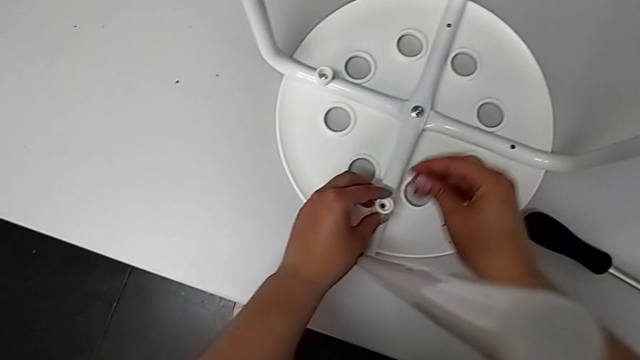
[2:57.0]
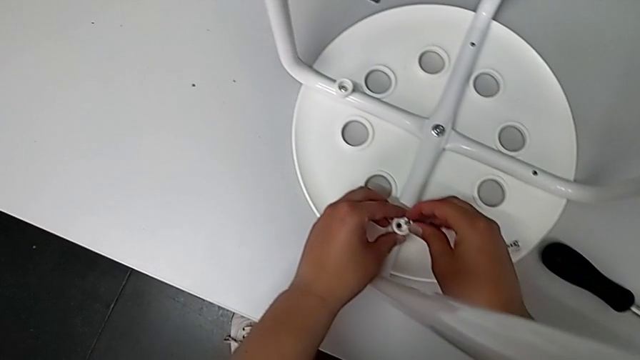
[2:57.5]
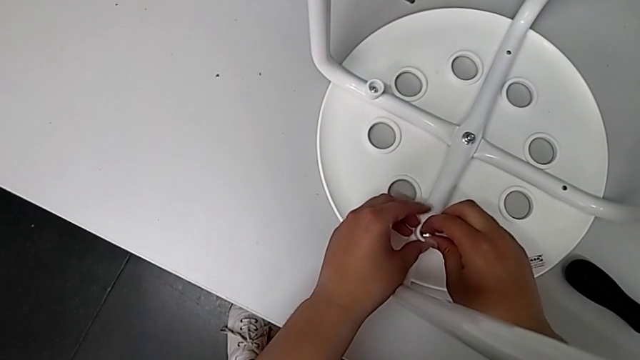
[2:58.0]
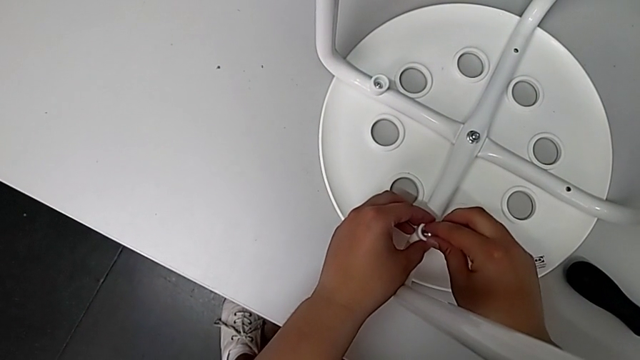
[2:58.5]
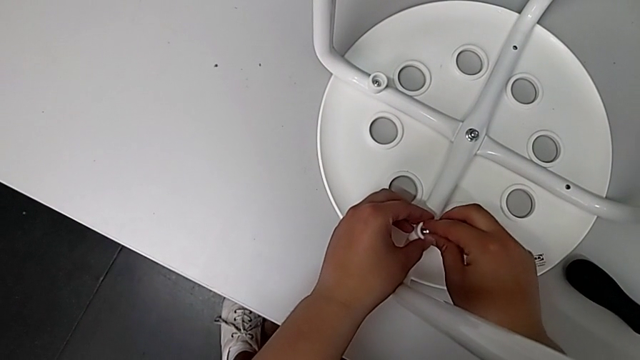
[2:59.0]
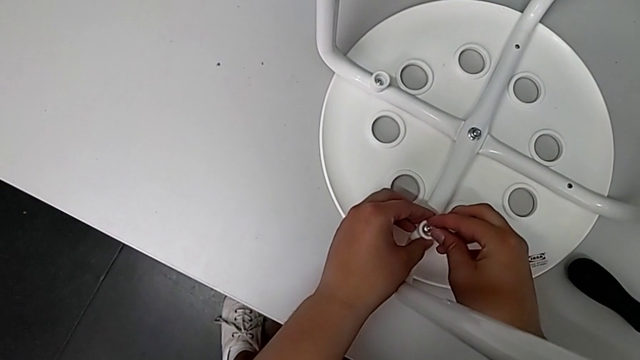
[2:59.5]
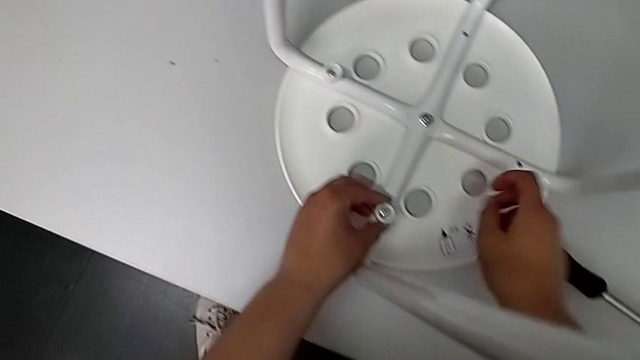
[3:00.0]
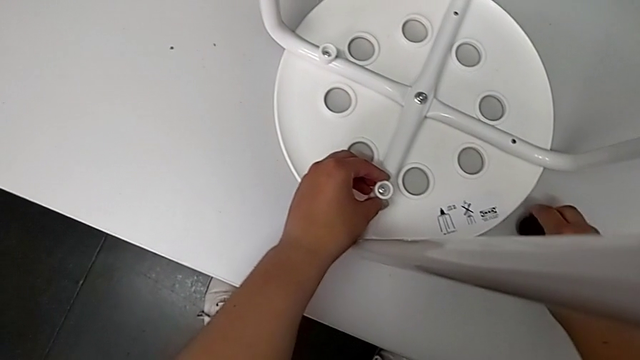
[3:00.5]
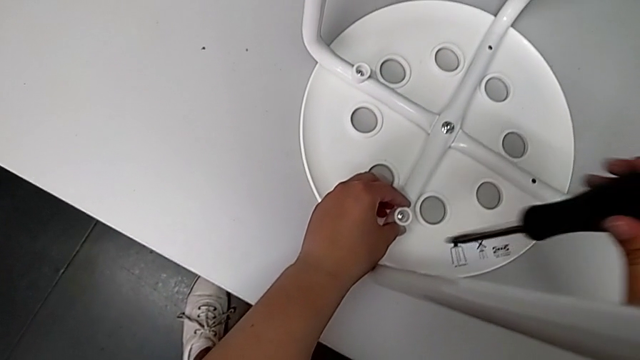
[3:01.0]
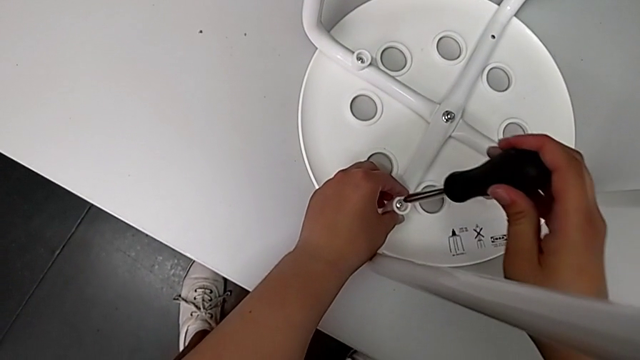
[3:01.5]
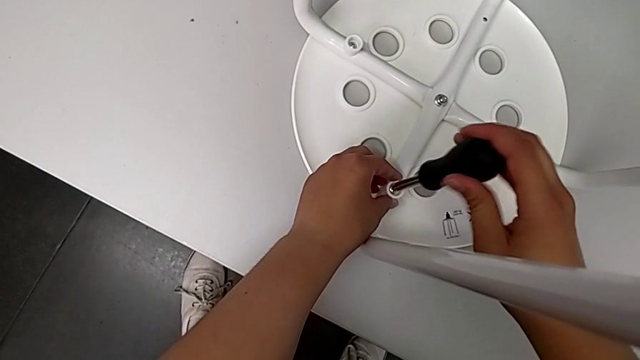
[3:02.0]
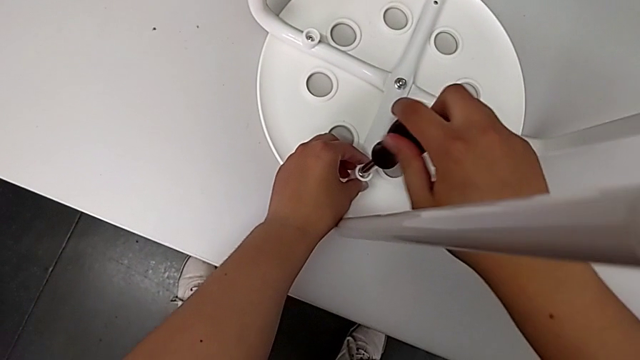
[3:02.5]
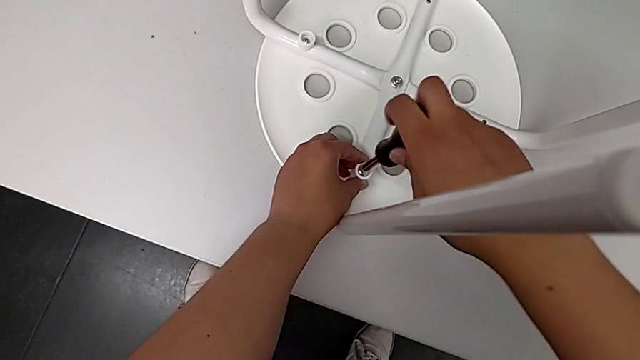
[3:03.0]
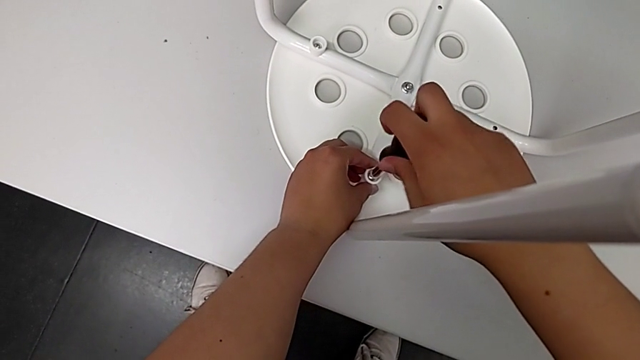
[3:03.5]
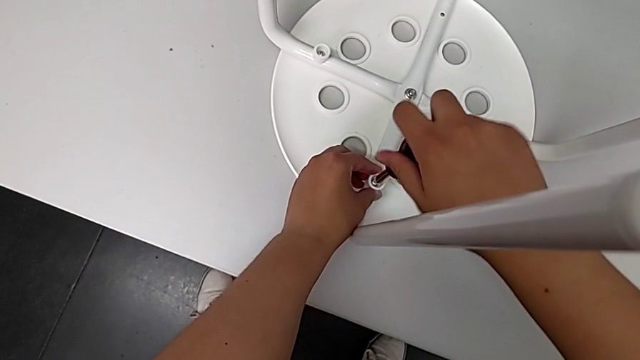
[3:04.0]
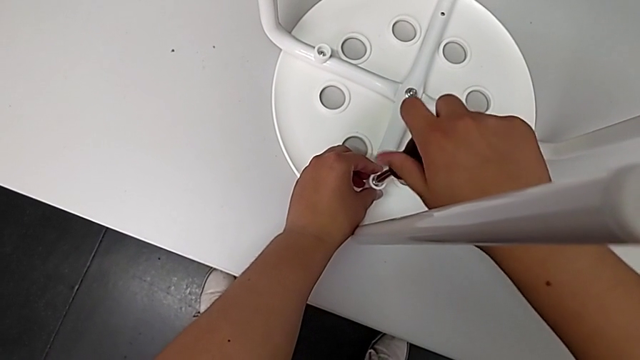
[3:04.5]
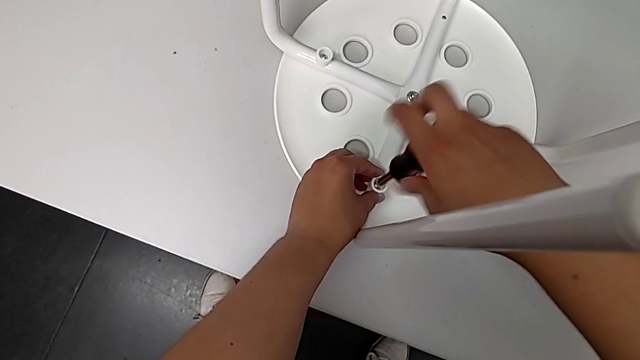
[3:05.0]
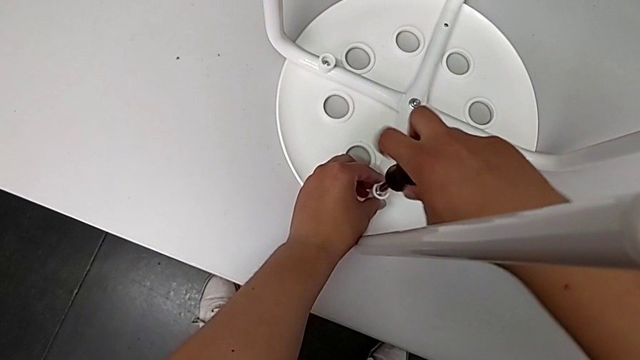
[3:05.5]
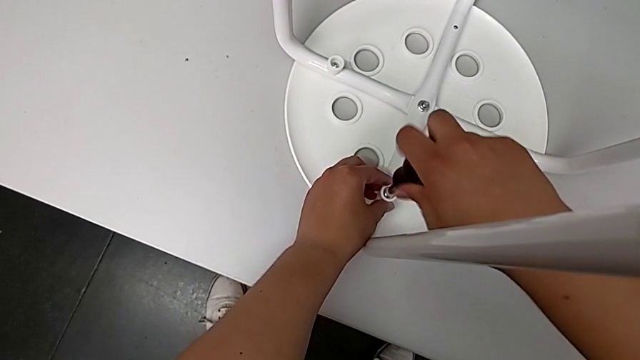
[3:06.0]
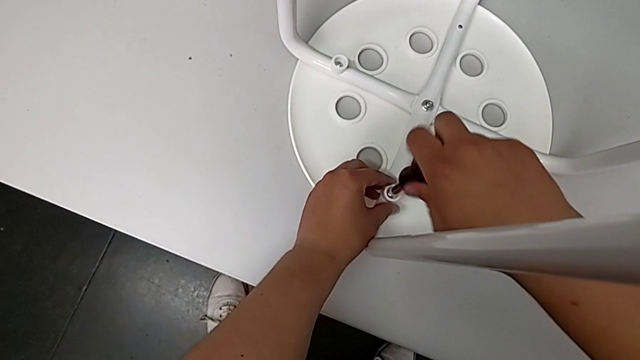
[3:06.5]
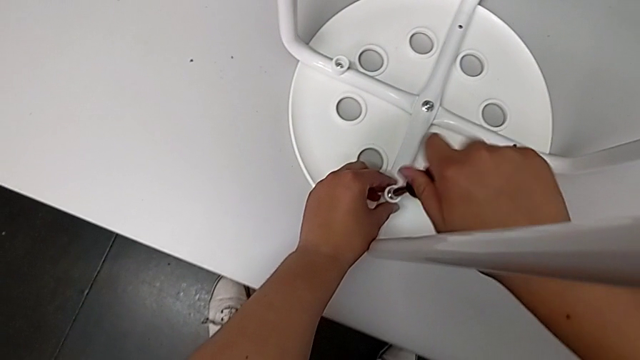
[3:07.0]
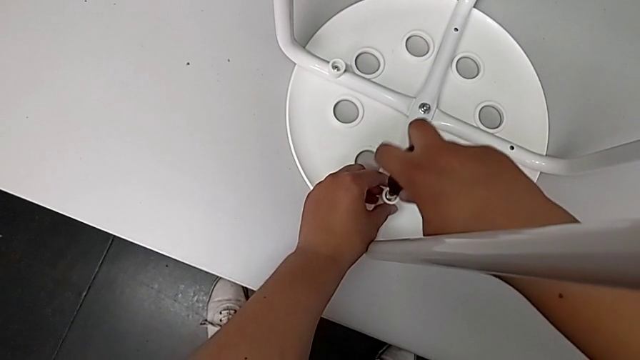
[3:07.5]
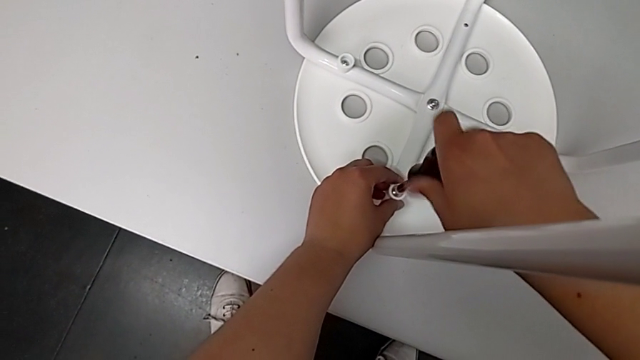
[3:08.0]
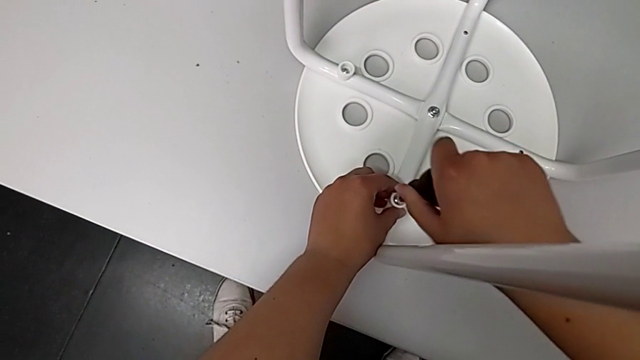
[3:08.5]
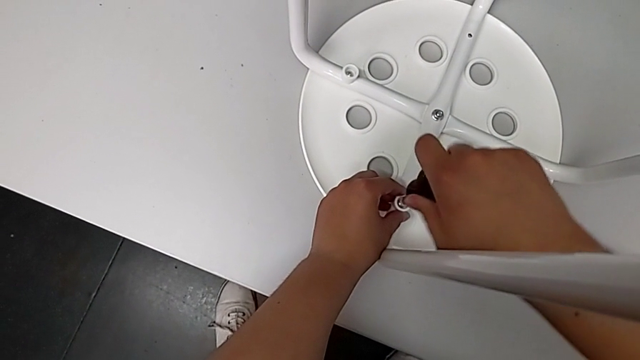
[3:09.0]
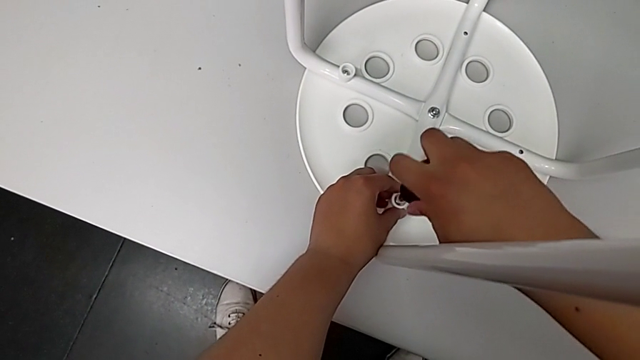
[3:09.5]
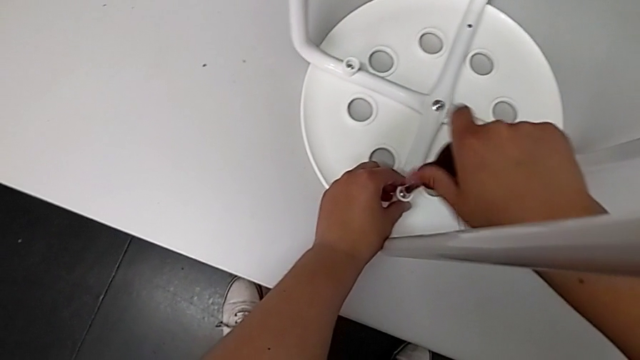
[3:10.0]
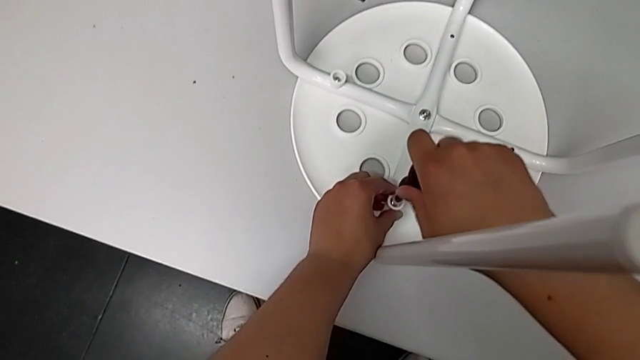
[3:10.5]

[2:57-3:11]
The camera wearer is screwing the second screw. They lift the second screw, insert it, hold the washer, grab the screwdriver, lift it, insert it, hold the washer and screw the second screw.

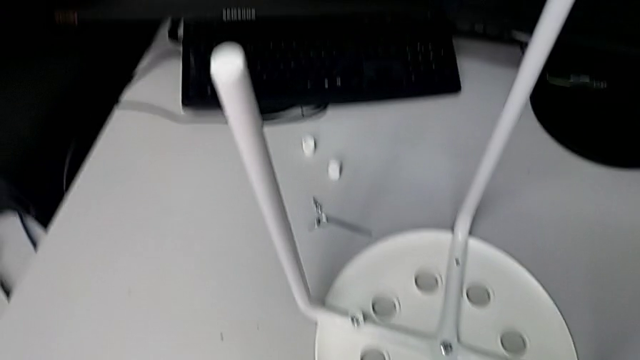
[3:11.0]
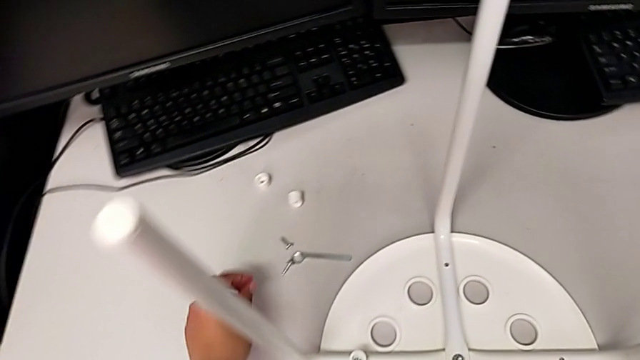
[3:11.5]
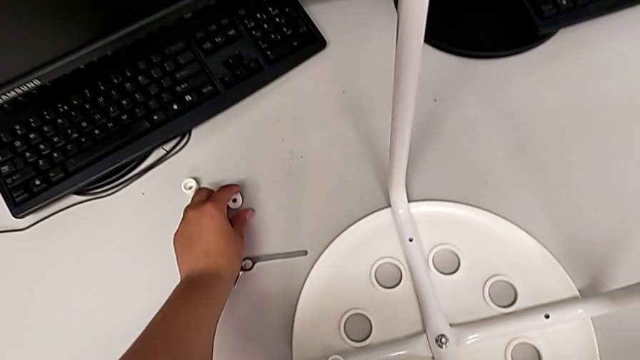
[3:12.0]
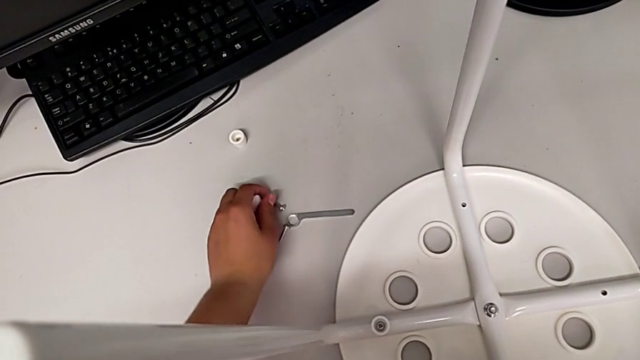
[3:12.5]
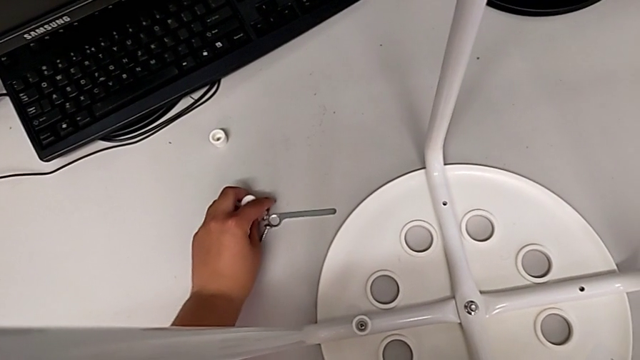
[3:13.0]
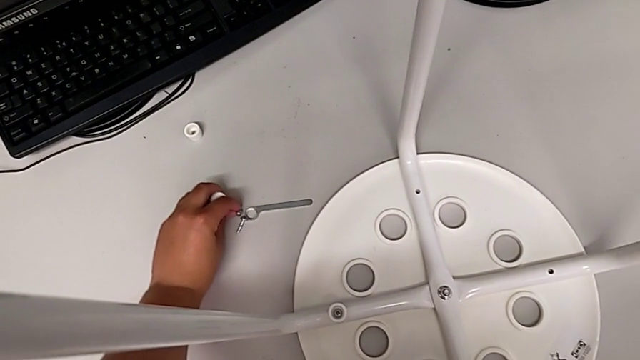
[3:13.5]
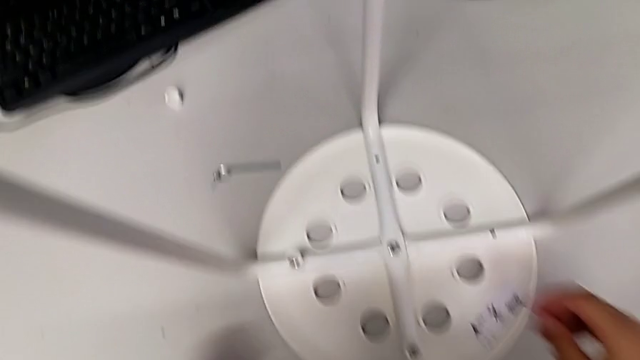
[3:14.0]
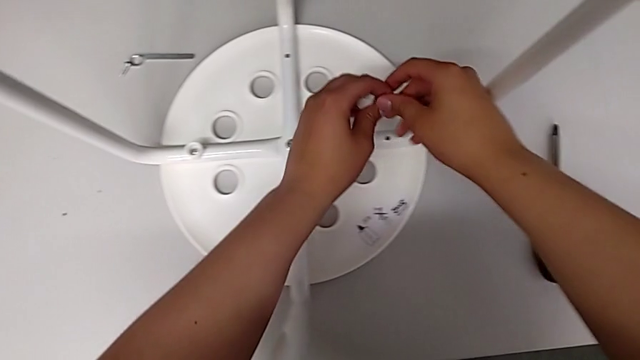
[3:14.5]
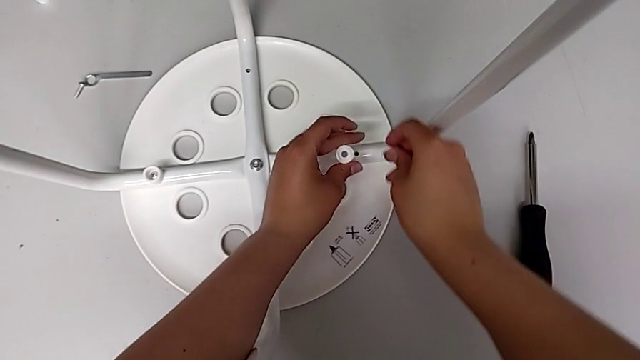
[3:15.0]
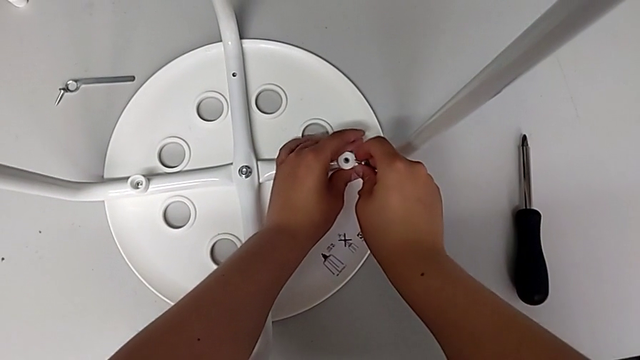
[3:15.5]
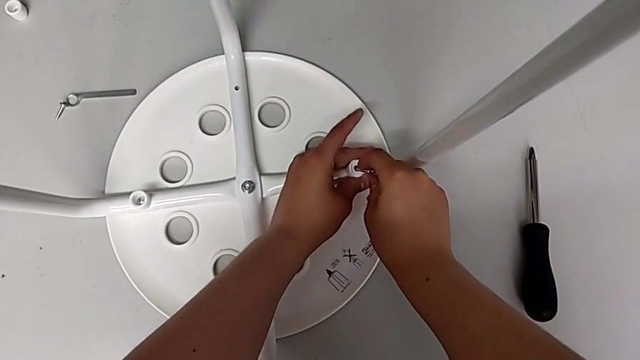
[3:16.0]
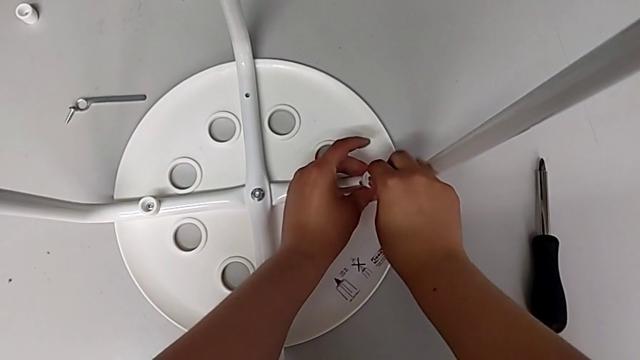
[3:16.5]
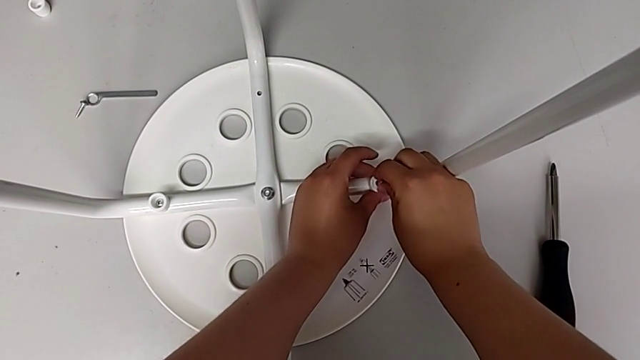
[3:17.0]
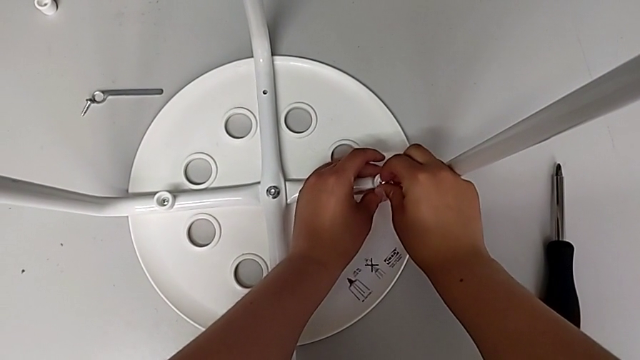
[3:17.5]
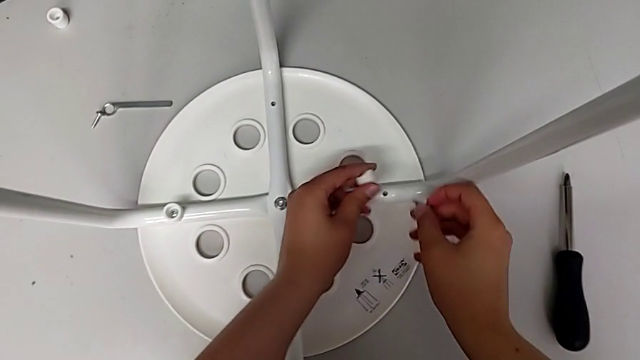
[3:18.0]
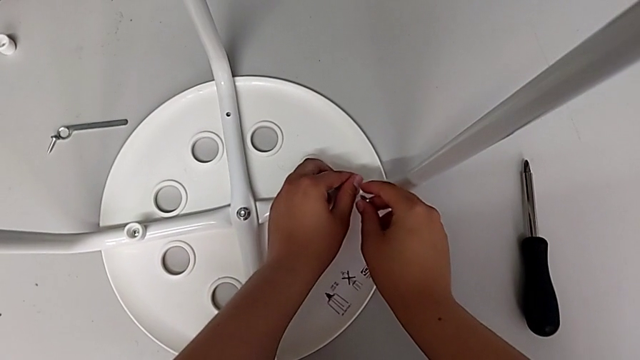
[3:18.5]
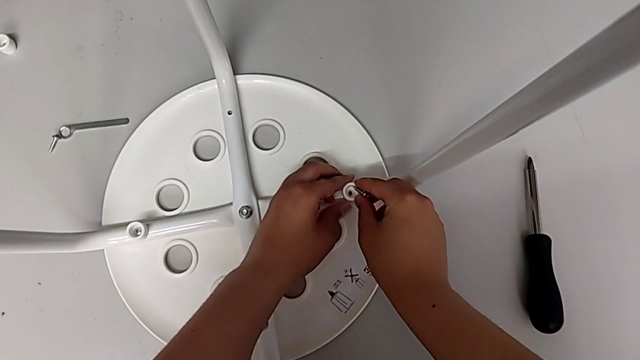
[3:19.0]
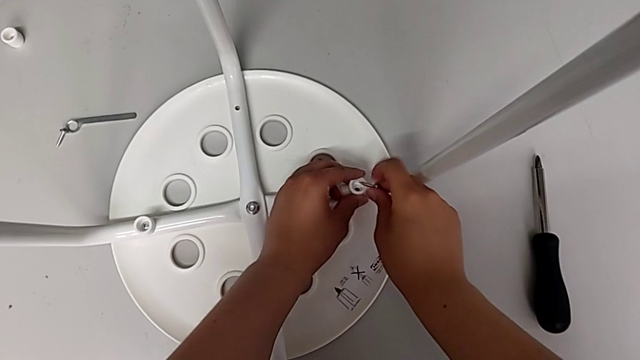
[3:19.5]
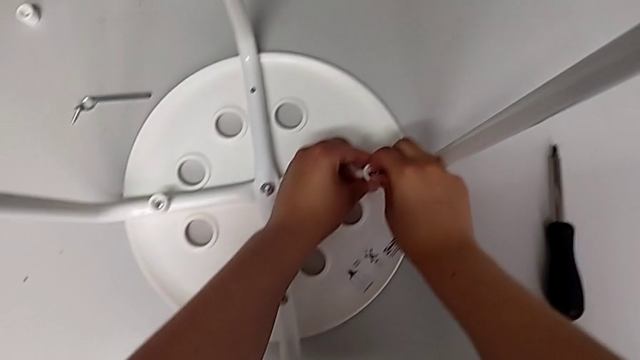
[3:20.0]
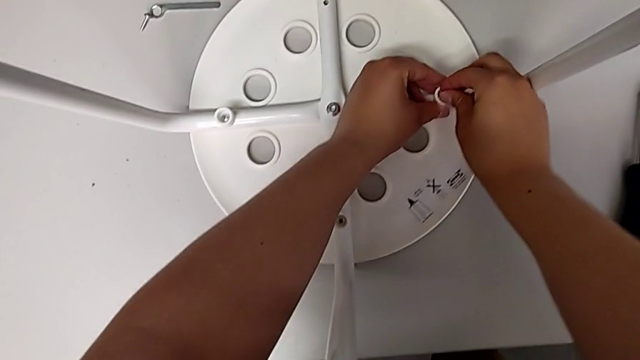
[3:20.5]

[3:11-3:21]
The camera wearer is screwing the third screw. They grab the third washer, lift it, wrongly insert it in the wrong position, lift the third washer, rotate it, insert it and hold the washer.
